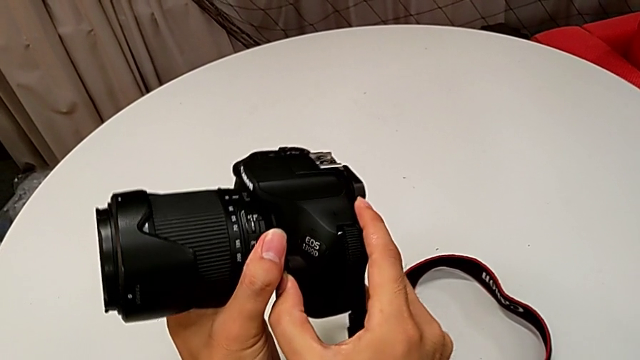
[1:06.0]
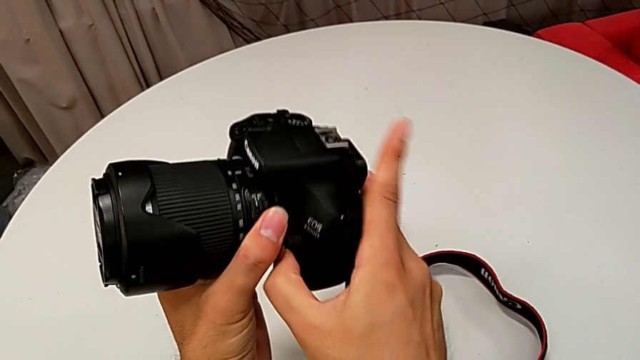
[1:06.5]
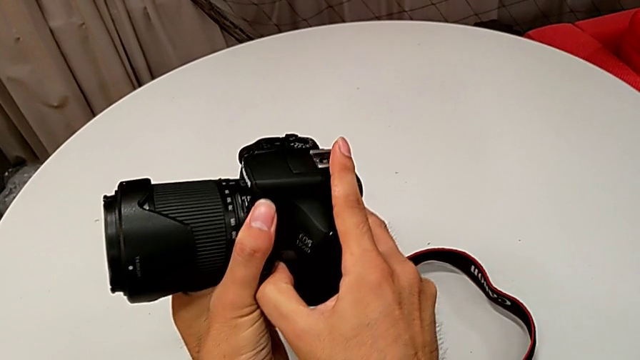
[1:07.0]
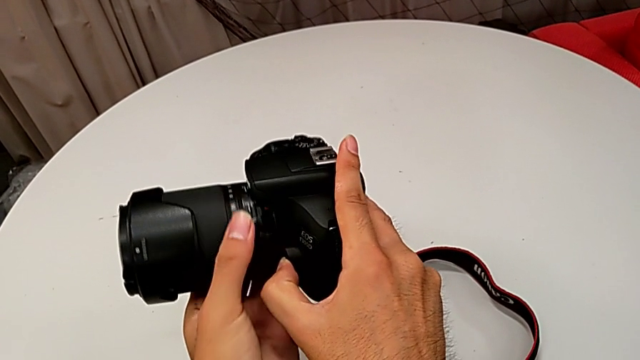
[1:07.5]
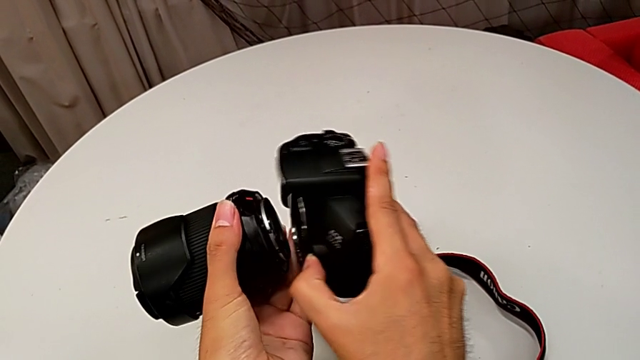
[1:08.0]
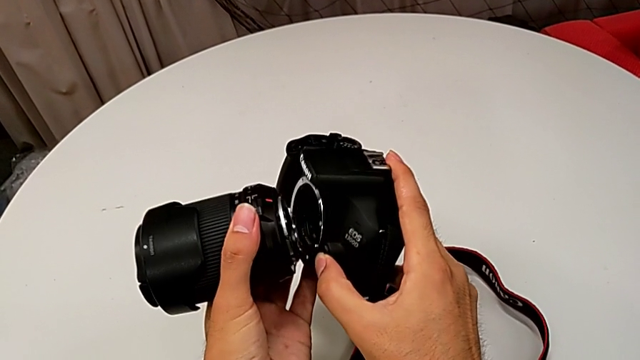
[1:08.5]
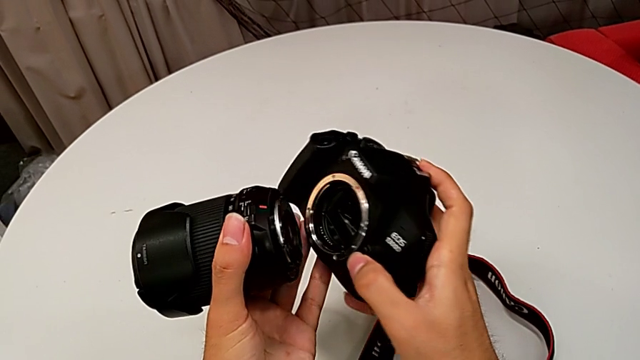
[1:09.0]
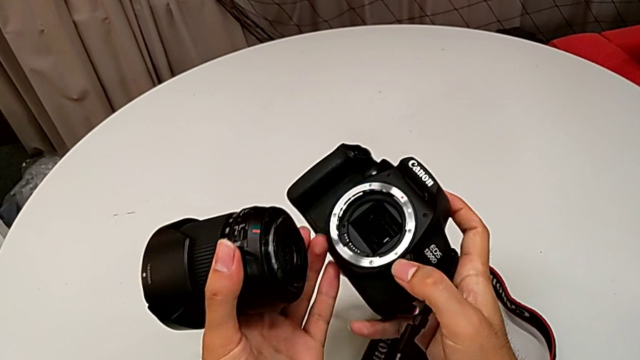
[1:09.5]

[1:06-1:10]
The camera wearer is detaching the lens of the DSLR. They rotate the lens and withdraw it.

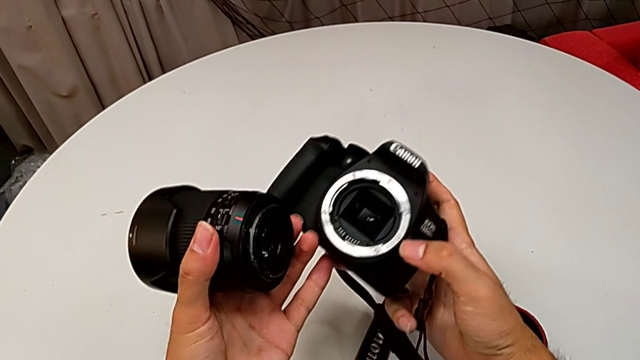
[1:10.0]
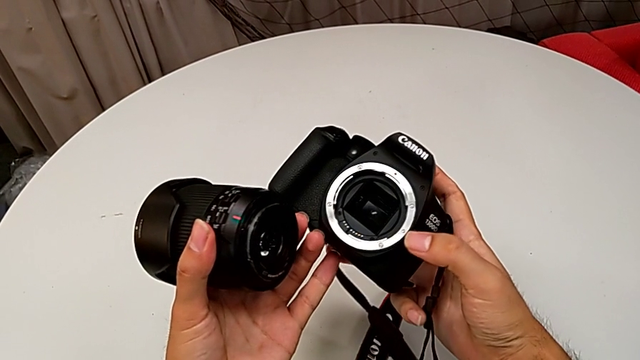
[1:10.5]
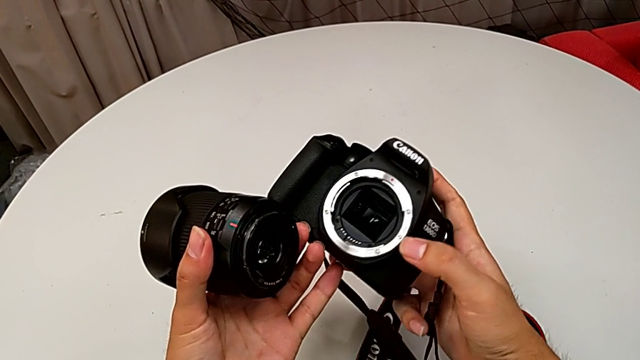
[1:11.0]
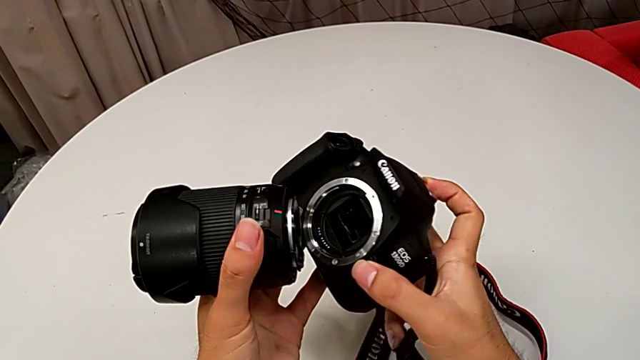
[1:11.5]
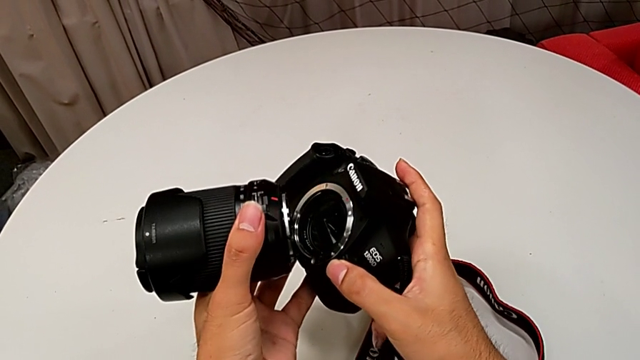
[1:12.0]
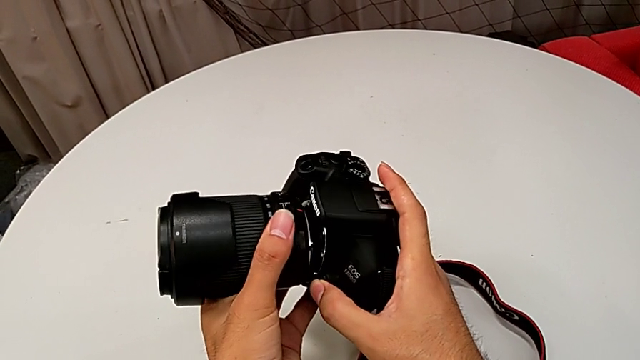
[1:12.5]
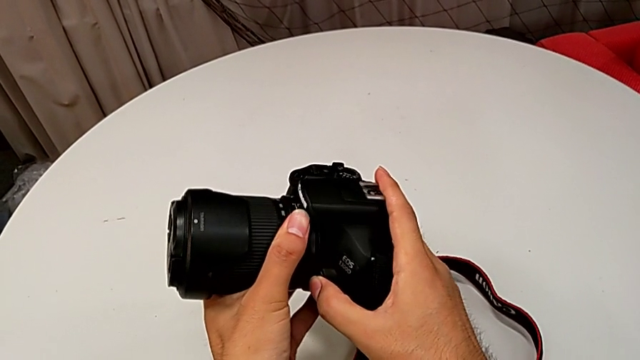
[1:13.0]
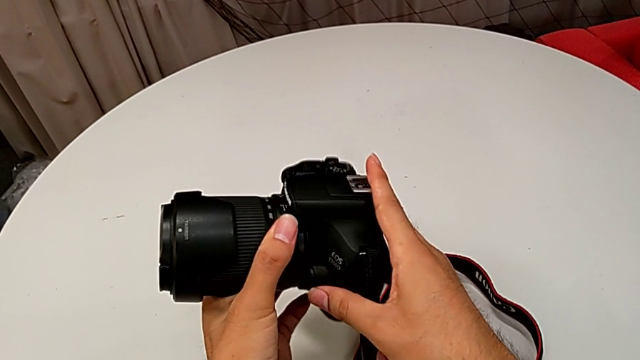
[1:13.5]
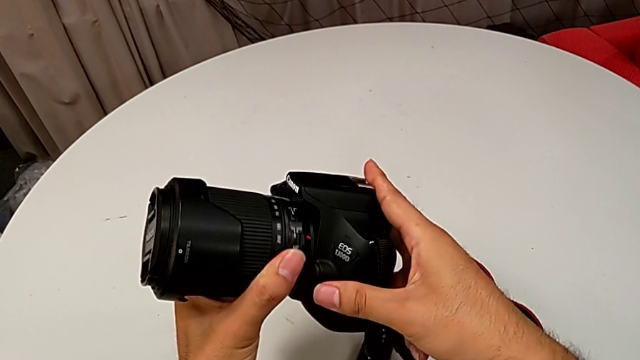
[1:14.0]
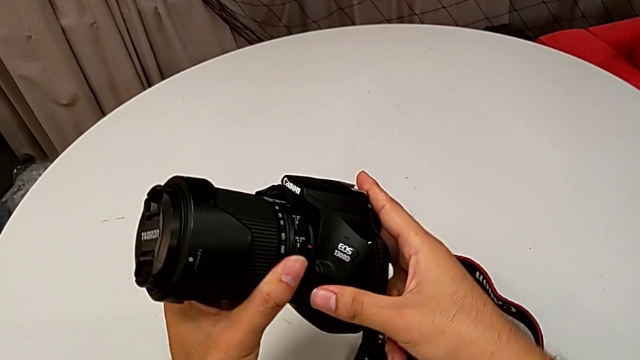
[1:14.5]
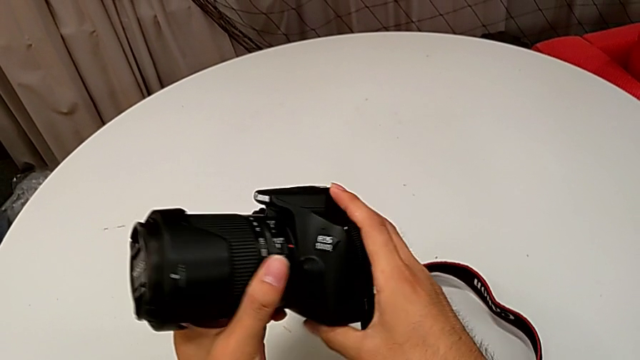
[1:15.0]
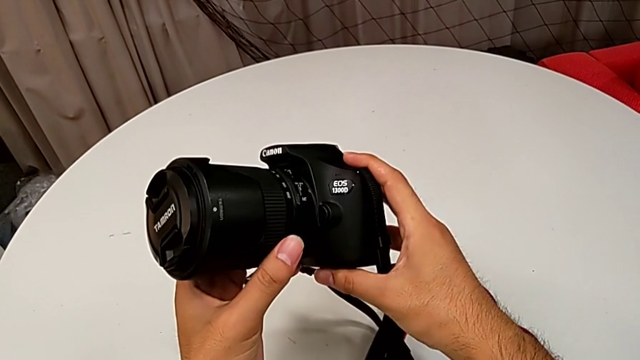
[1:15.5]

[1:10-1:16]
The camera wearer attaches the lens of the DSLR camera. They assemble the lens and rotate it.

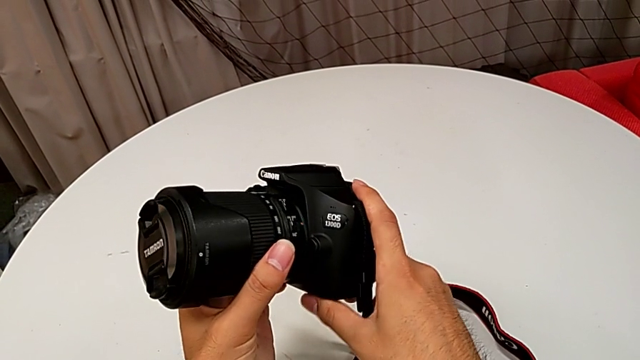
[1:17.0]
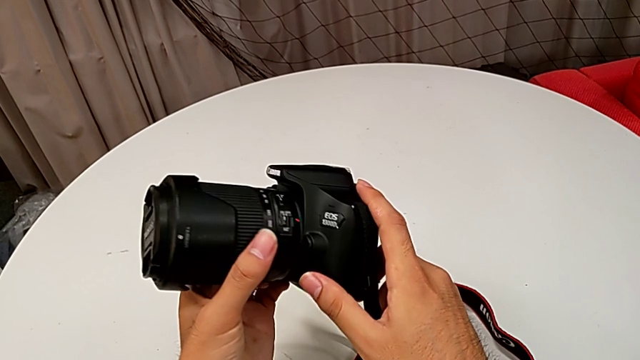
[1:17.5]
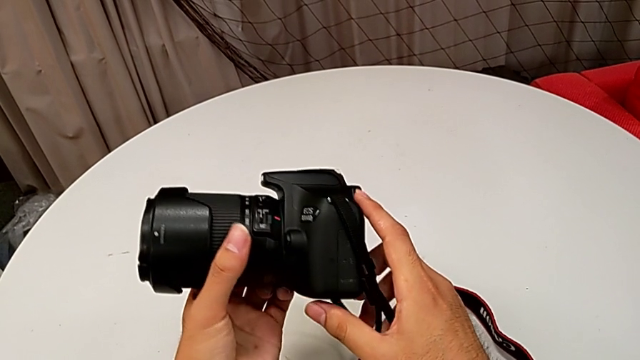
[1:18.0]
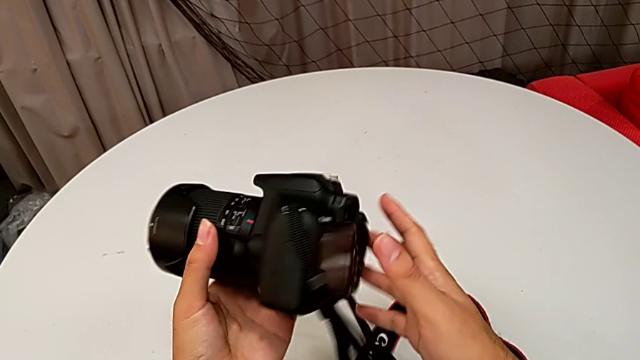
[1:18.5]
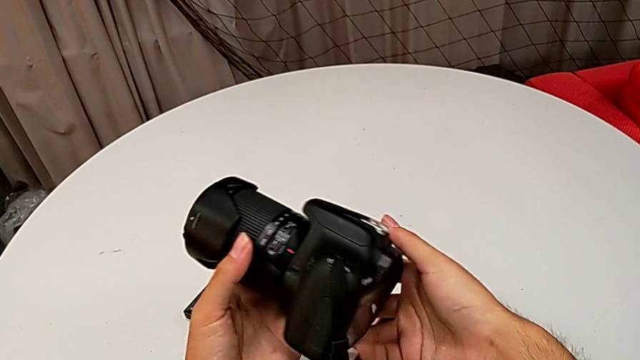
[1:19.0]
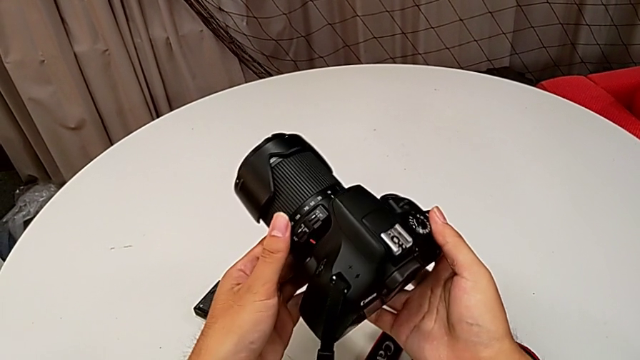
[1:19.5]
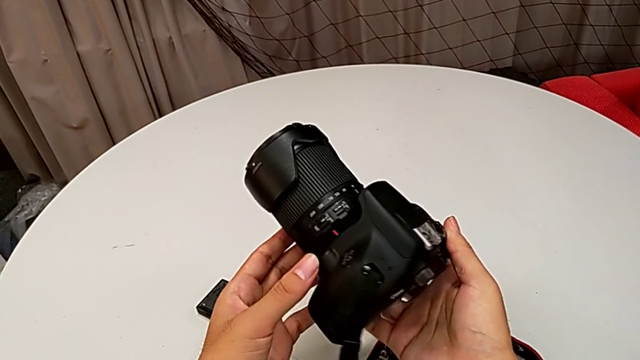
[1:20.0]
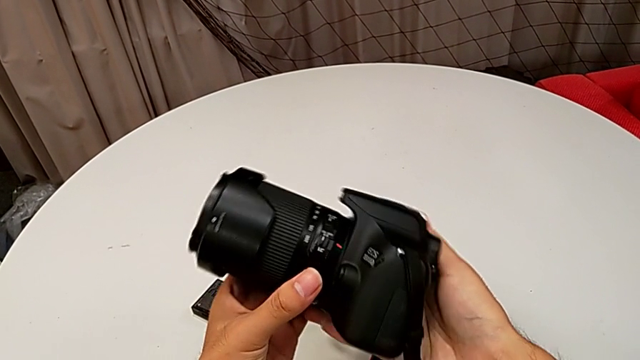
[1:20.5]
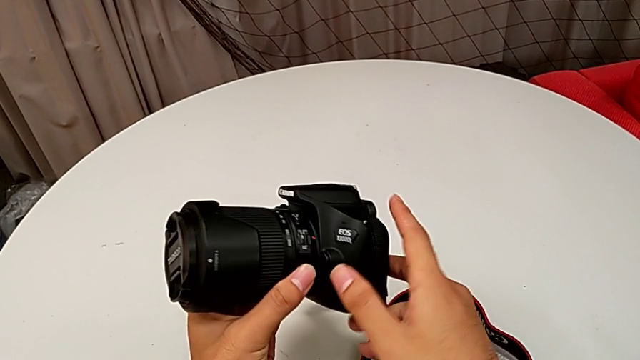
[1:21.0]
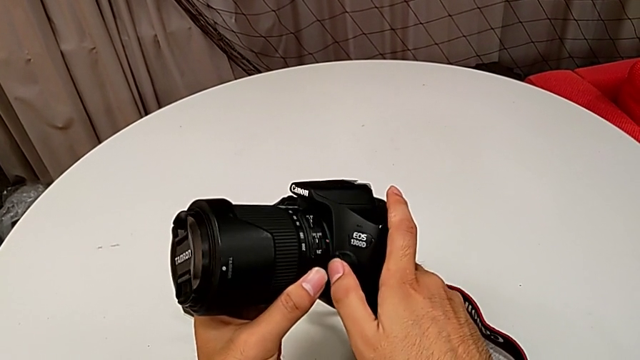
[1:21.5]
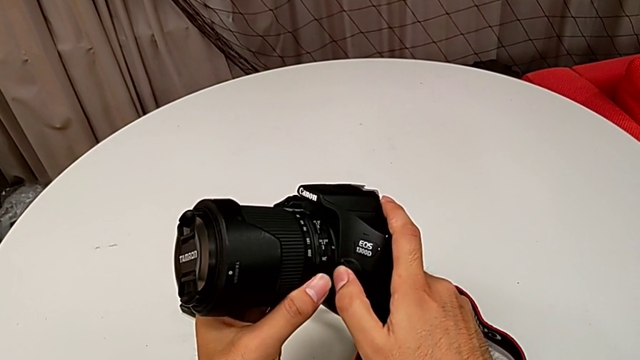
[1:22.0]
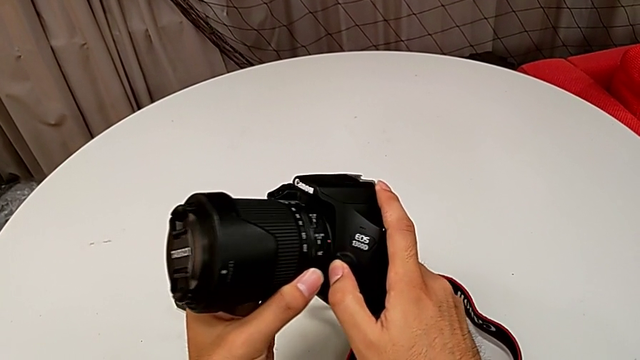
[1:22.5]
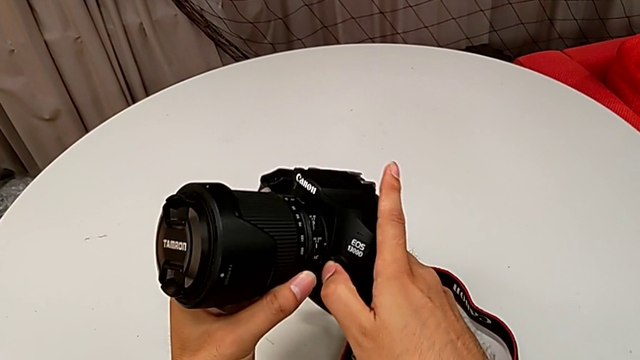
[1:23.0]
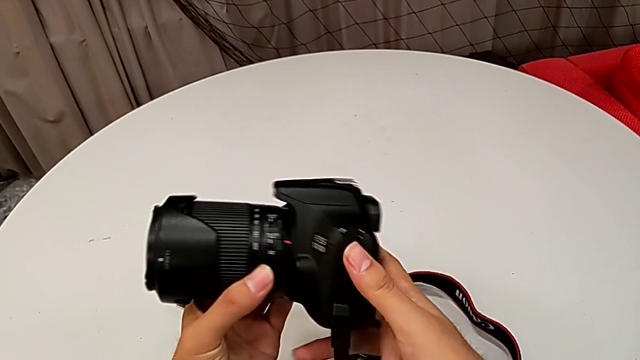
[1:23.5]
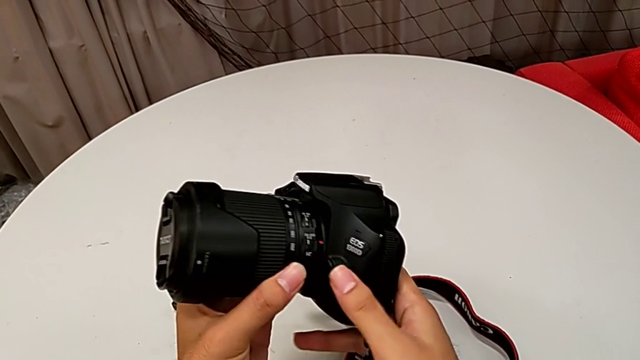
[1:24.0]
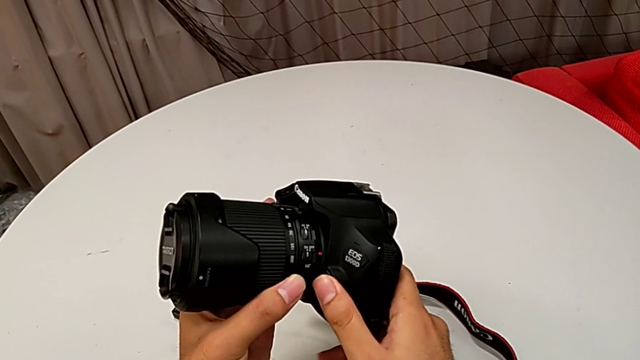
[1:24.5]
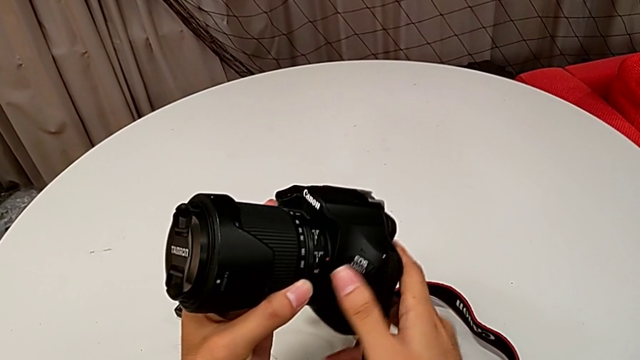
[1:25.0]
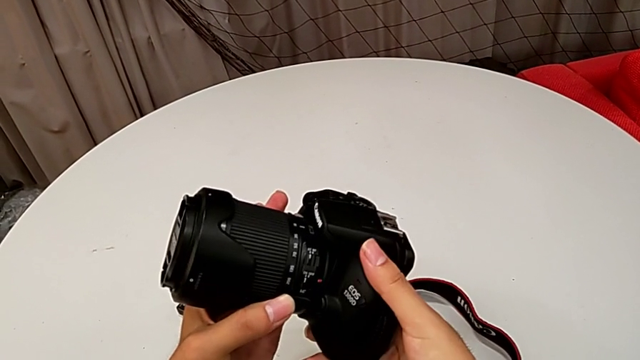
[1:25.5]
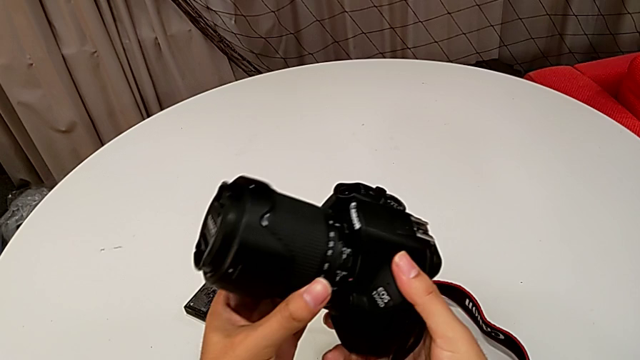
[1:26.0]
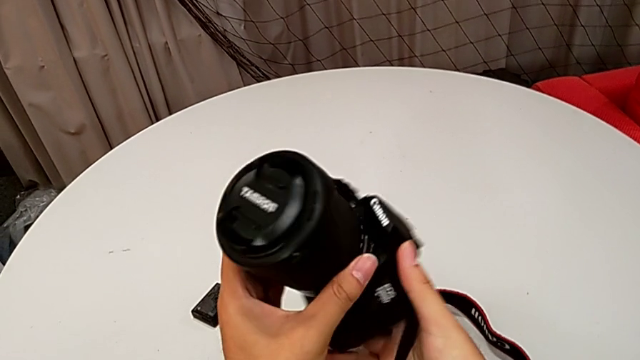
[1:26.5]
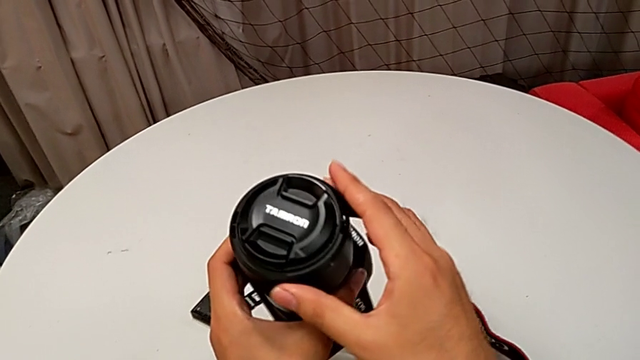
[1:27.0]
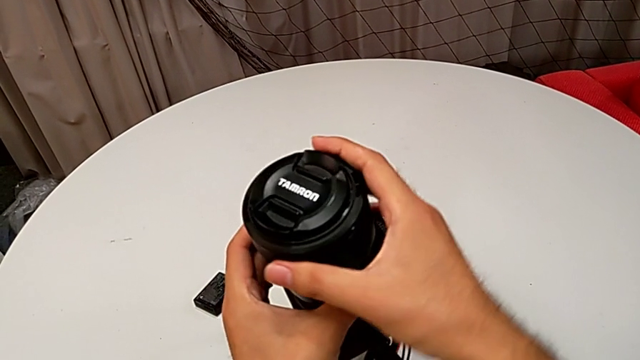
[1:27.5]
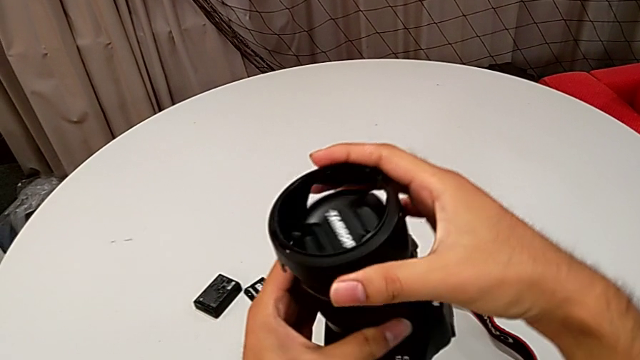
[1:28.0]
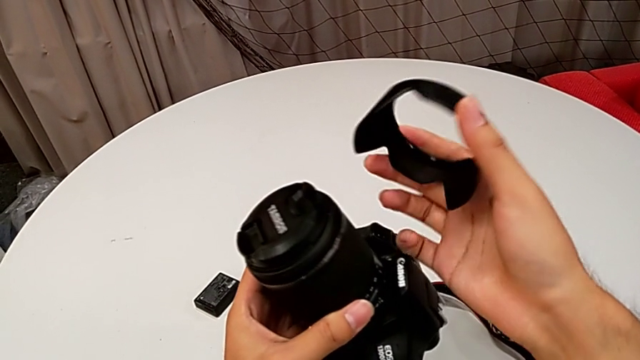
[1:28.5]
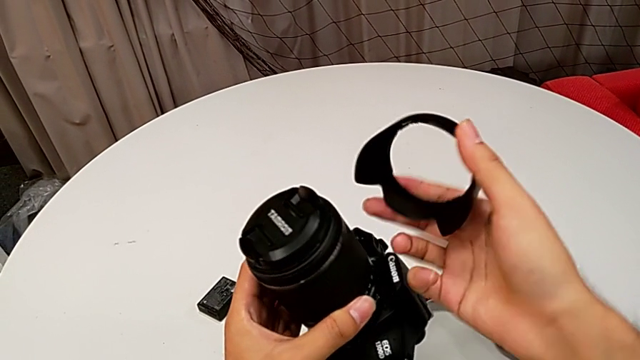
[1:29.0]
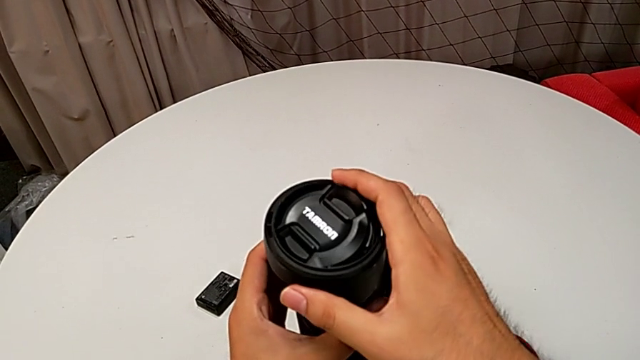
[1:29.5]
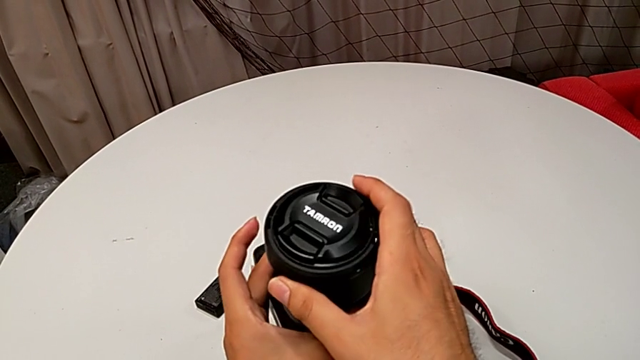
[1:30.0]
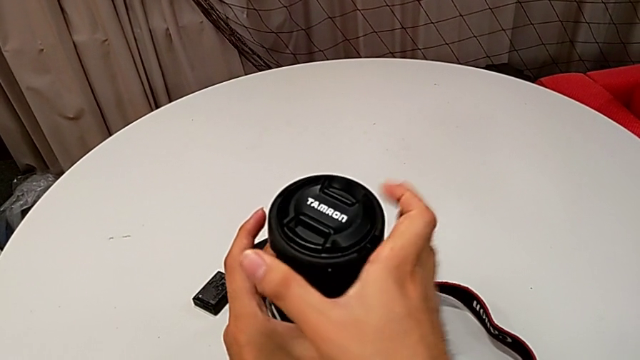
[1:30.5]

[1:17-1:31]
The camera wearer is detaching the lens cover of the DSLR. They rotate the DSLR, wrongly press the release button, inspect the lens, wrongly withdraw the lens cover and place it.
